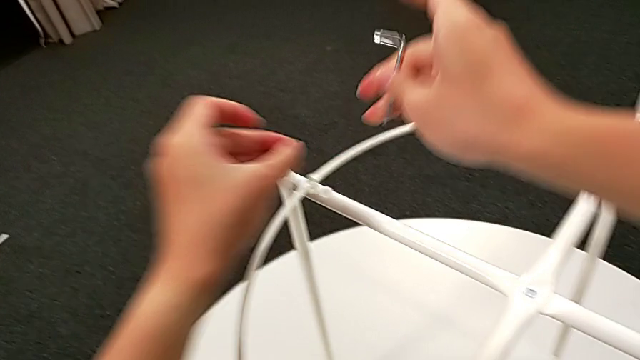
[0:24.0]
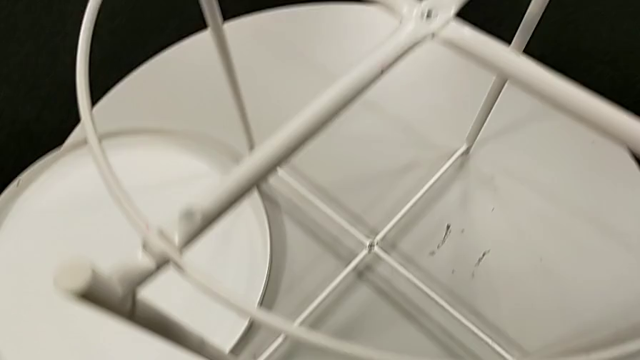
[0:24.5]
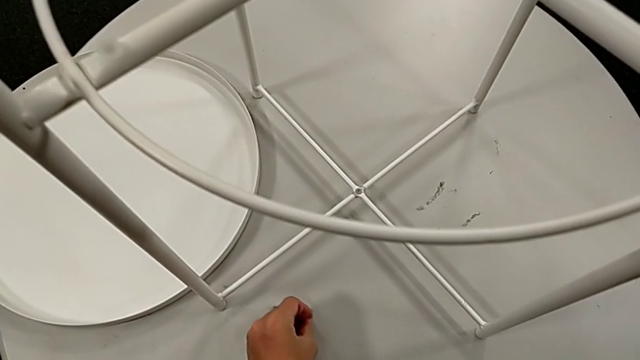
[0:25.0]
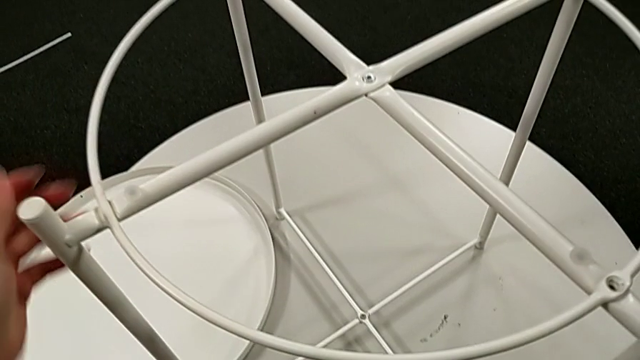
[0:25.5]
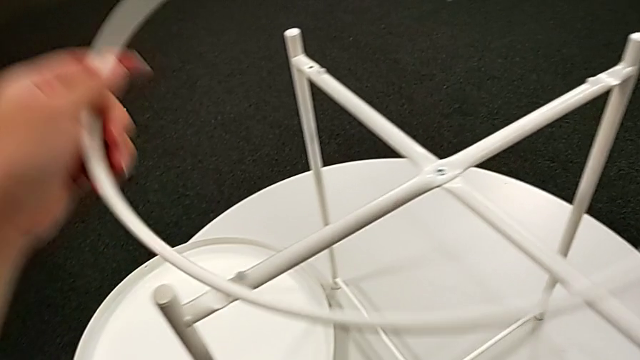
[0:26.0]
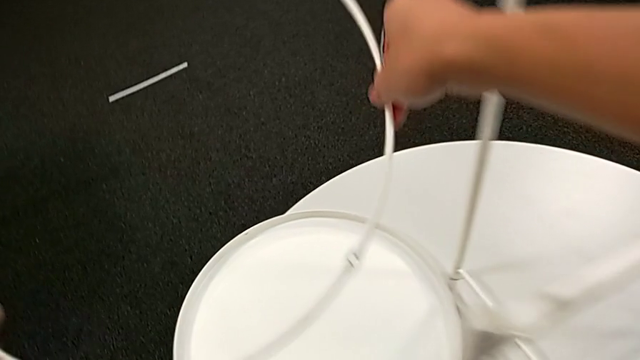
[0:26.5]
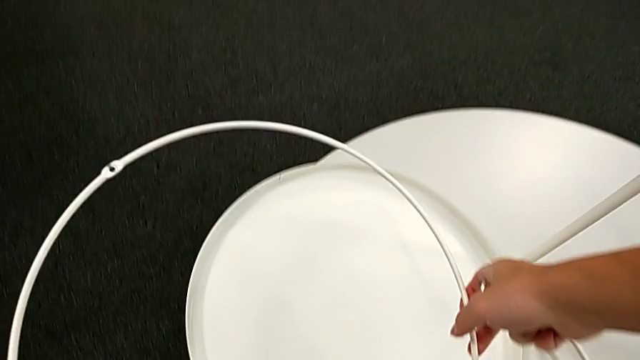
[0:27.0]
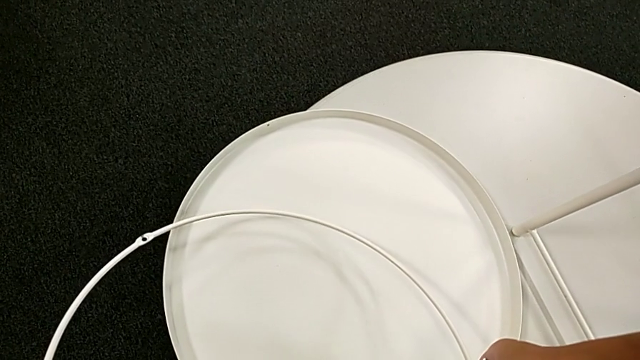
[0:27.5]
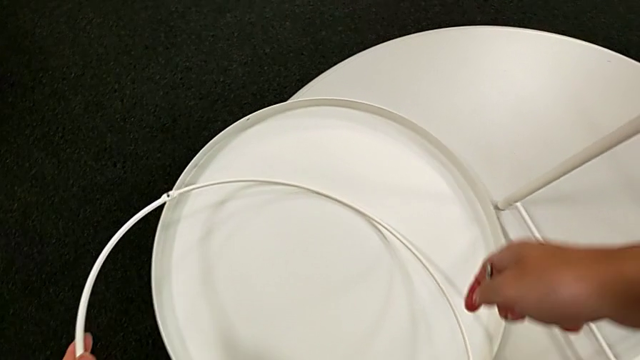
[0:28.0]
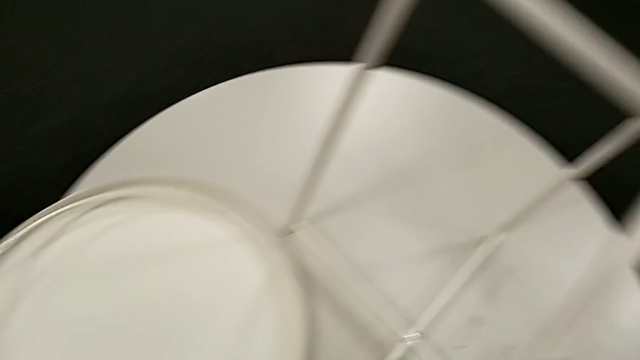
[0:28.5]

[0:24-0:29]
The camera wearer is unscrewing the circle. They place the hex socket head, disassemble the circle, lift it and place it.

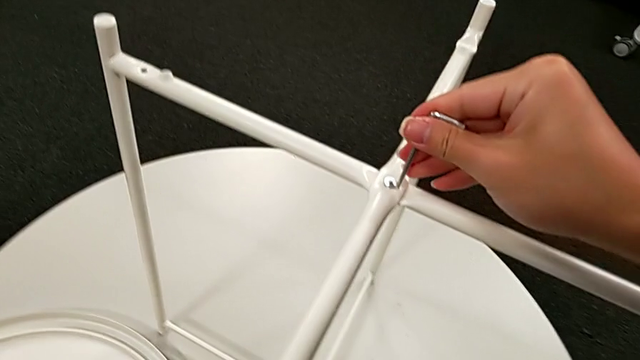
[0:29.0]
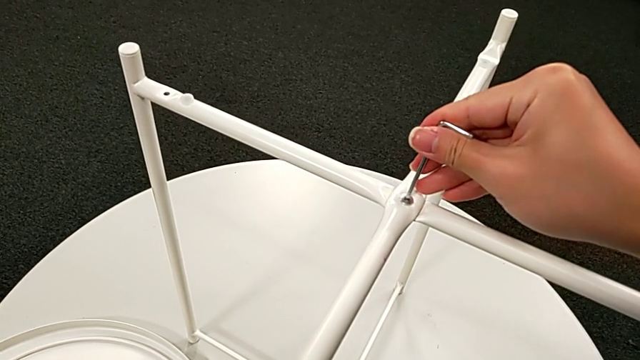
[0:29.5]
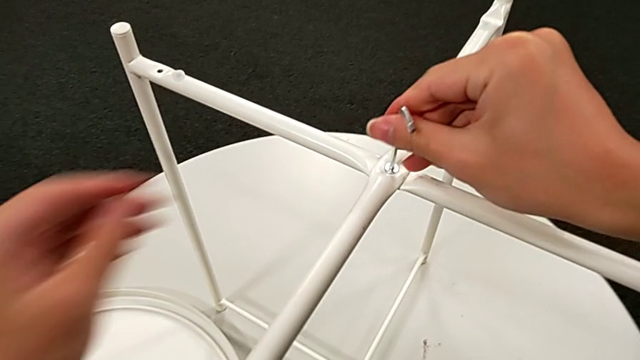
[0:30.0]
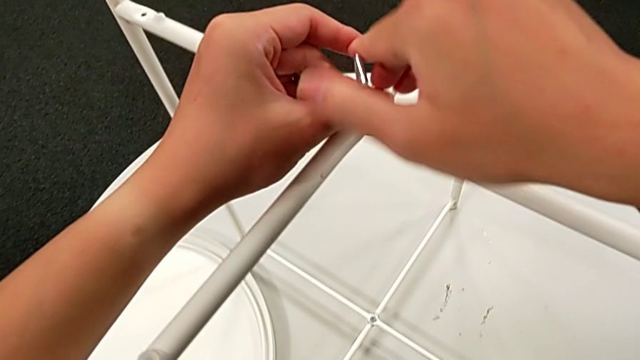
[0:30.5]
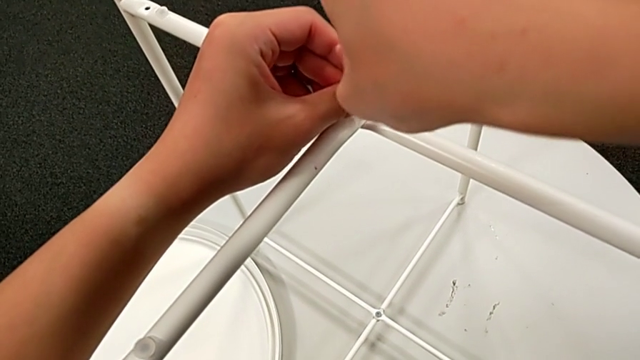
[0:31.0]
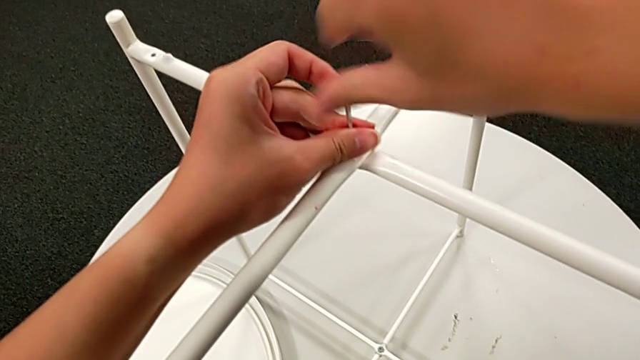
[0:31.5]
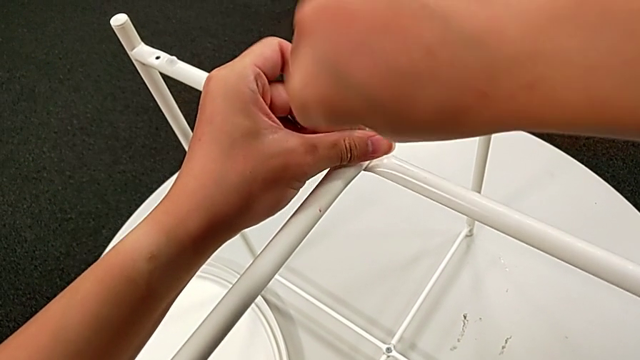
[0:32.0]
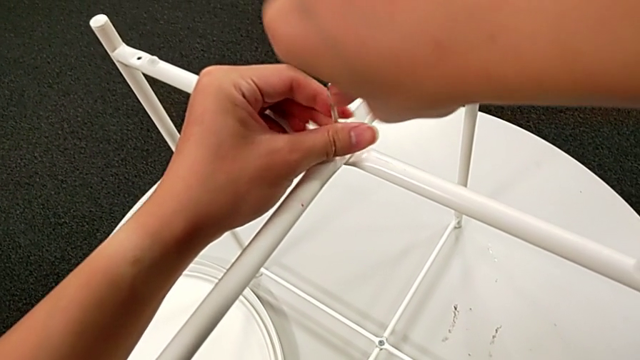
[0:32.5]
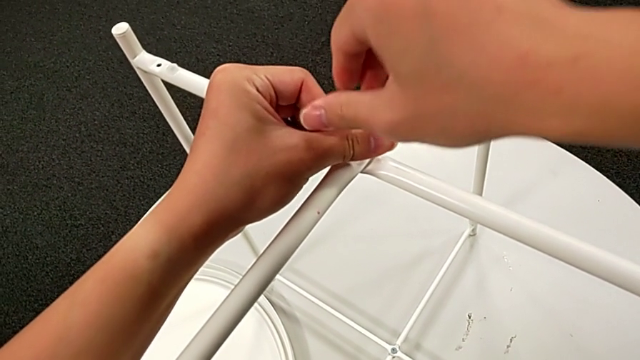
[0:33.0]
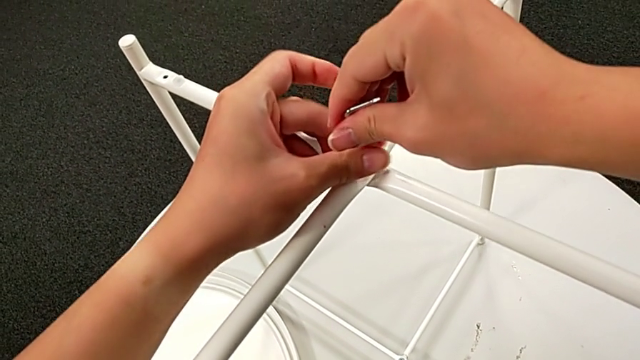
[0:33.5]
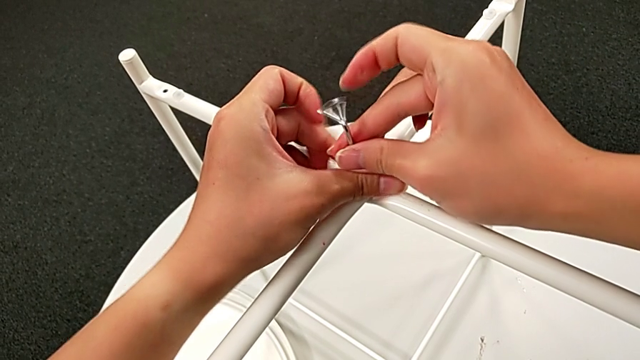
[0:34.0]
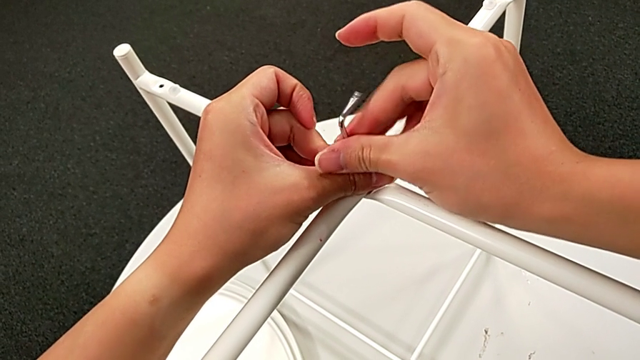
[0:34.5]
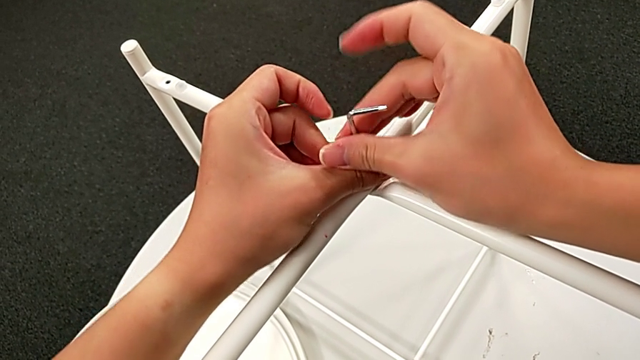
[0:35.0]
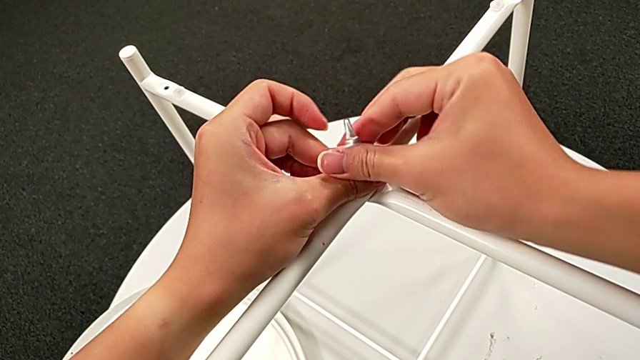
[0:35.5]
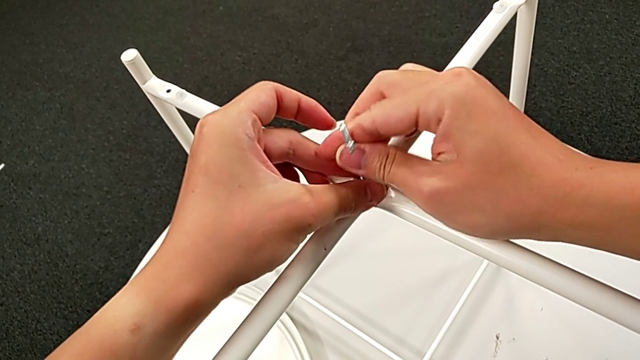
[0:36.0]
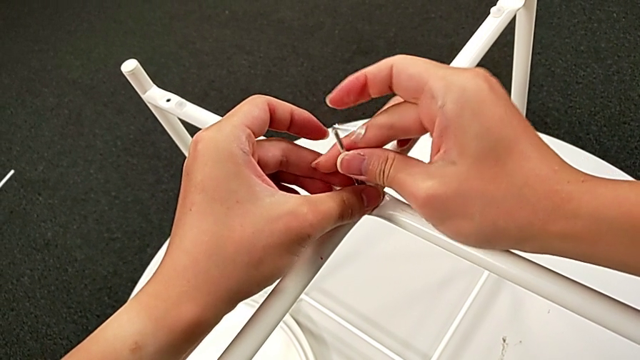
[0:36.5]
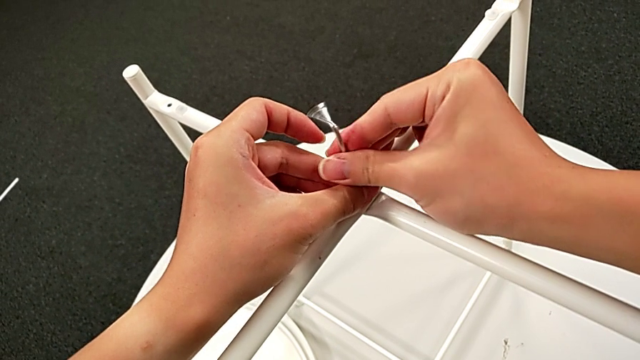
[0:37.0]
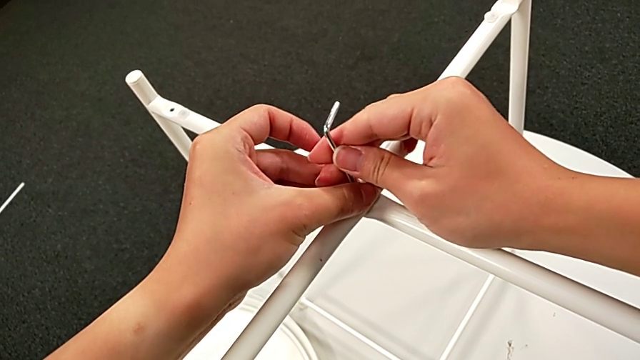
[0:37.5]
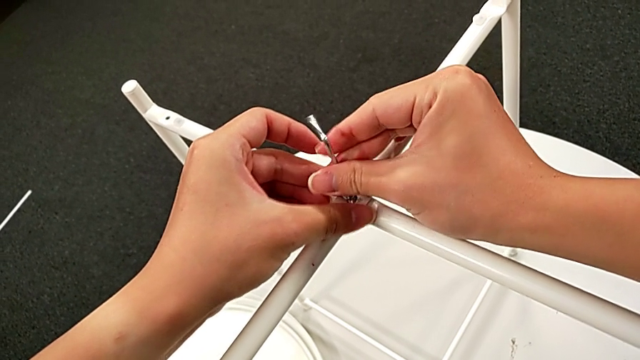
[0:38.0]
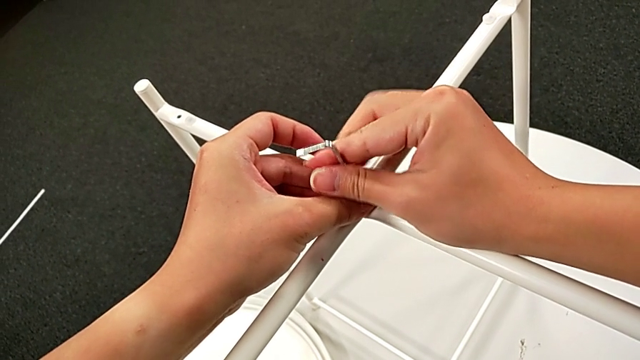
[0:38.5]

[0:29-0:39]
The camera wearer unscrews the top hex socket head of the legs. They insert the Allen wrench, unscrew the hex socket head, disassemble it with the left hand and withdraw the Allen wrench with the right hand.

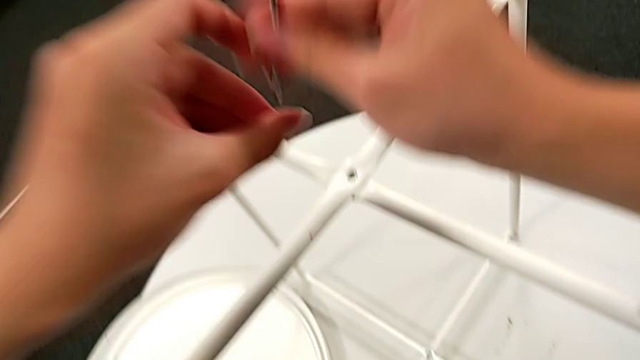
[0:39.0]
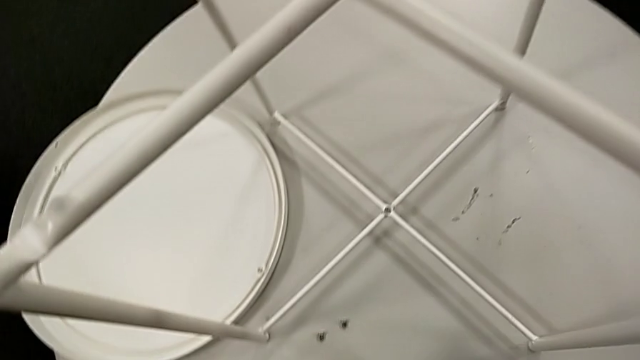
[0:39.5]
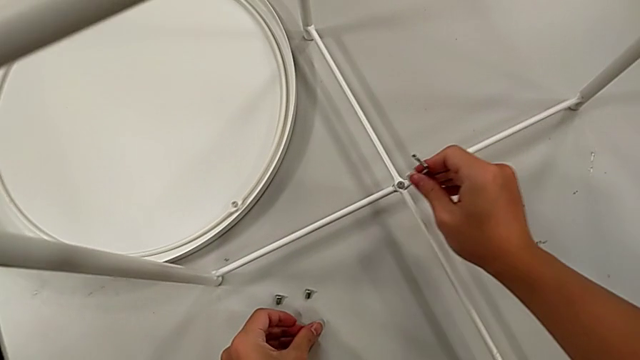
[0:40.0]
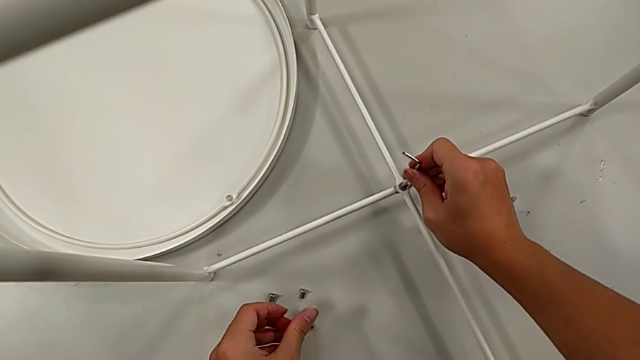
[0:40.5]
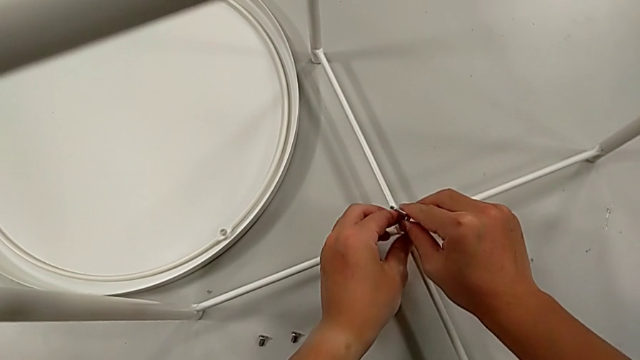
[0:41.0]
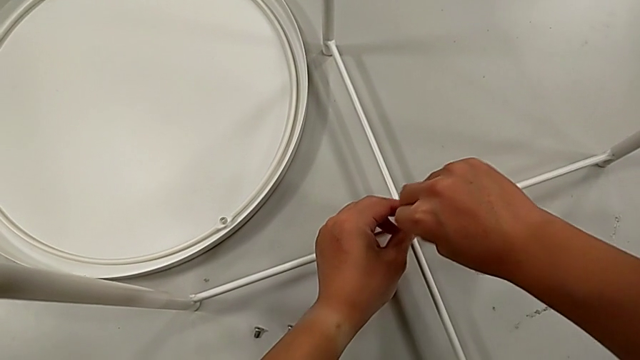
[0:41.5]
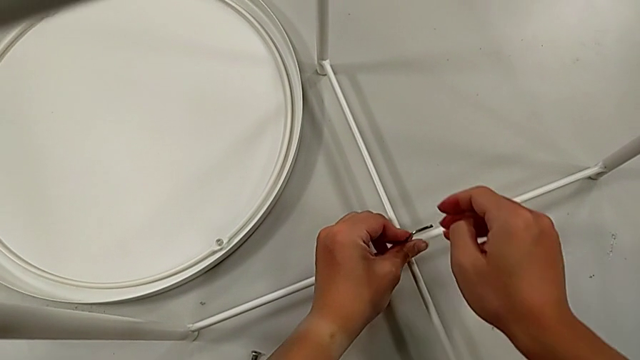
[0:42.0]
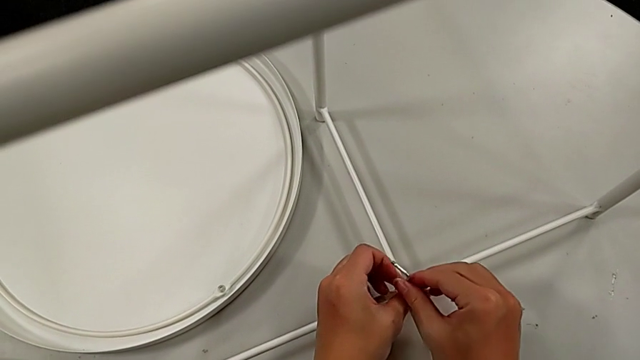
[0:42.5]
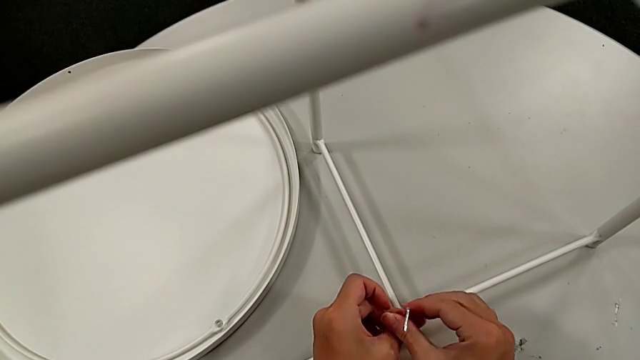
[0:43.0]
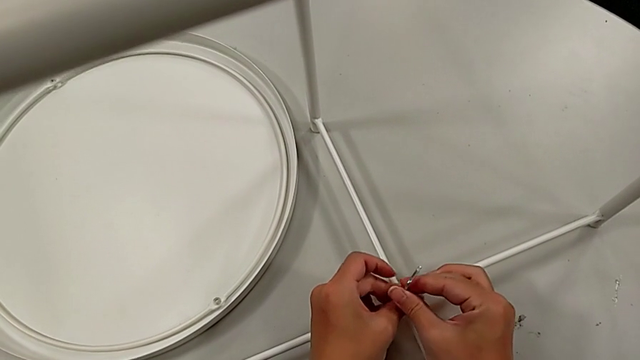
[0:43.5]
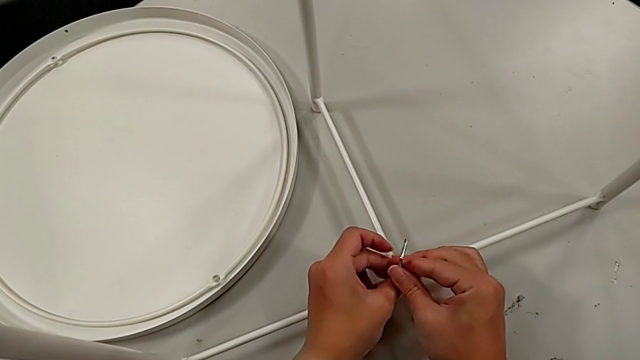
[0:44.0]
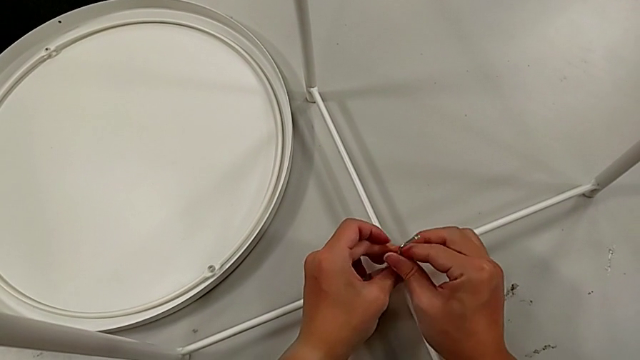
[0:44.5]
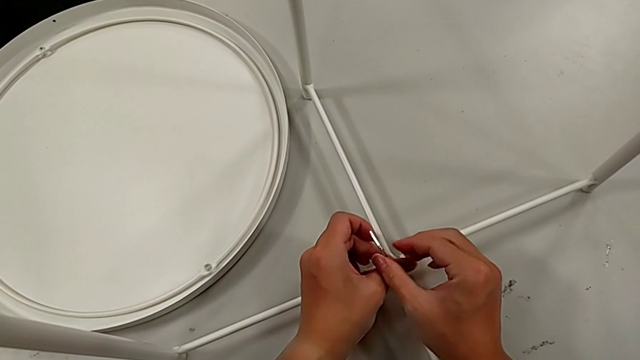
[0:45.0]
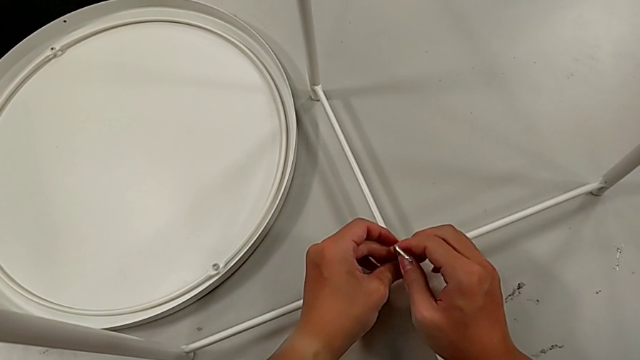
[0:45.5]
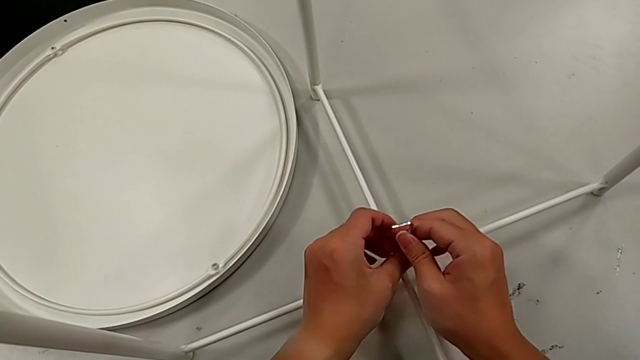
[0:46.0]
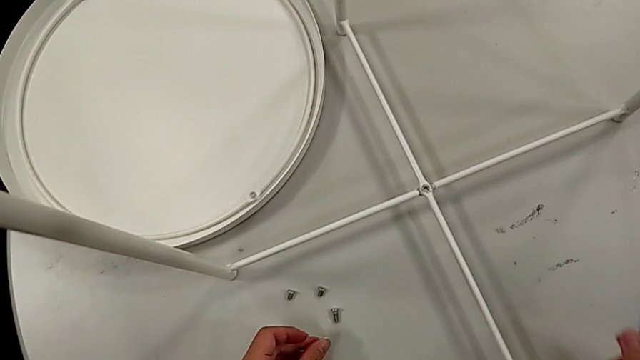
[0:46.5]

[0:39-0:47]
The camera wearer is disassembling the legs of the object. They place the hex socket head with the left hand, insert the Allen wrench, unscrew the hex socket head, withdraw the Allen wrench with the right hand, disassemble the hex socket head with the left hand and place it.
